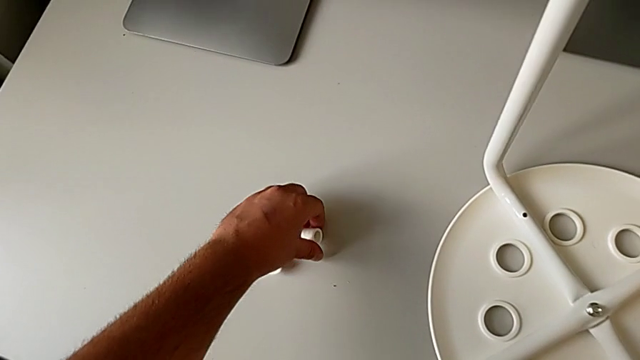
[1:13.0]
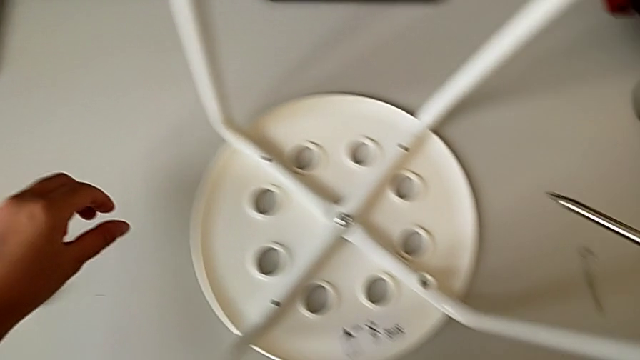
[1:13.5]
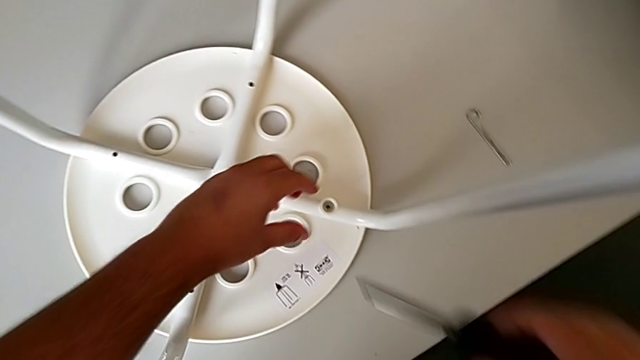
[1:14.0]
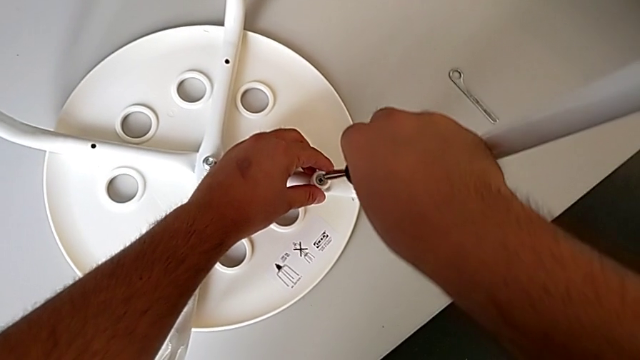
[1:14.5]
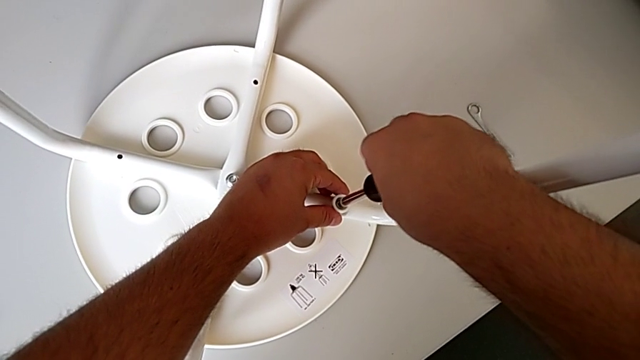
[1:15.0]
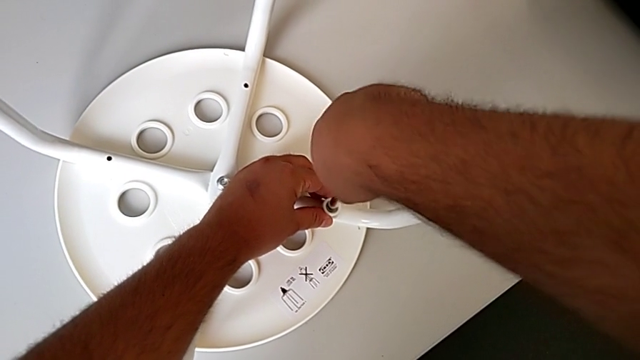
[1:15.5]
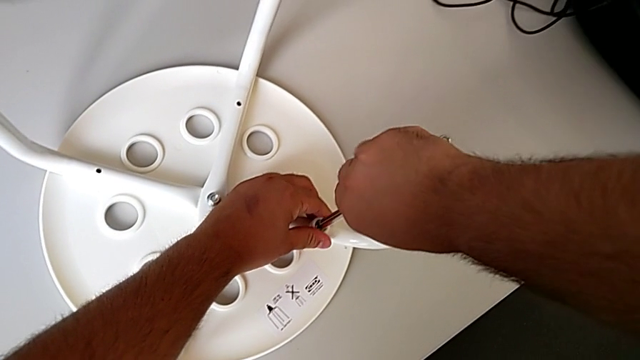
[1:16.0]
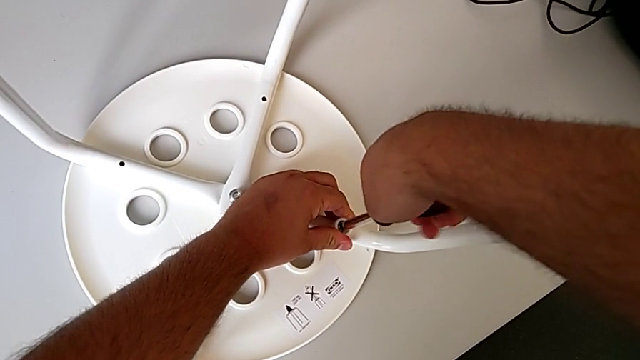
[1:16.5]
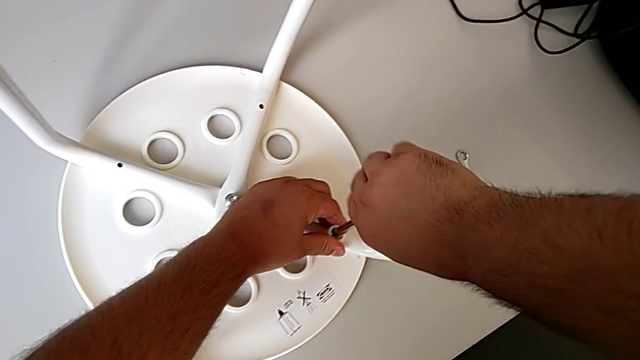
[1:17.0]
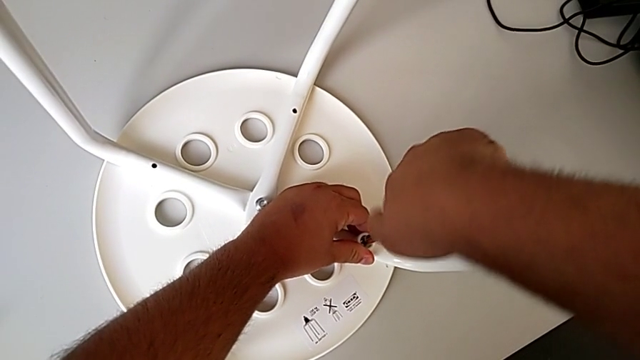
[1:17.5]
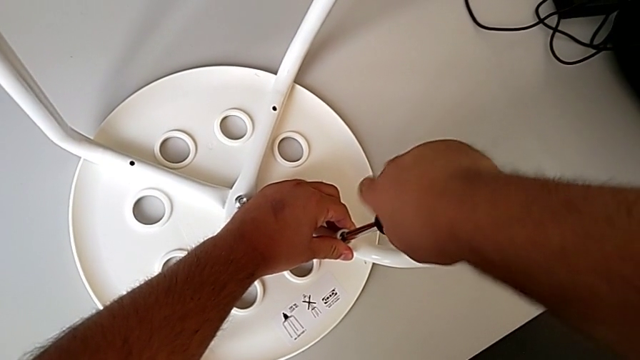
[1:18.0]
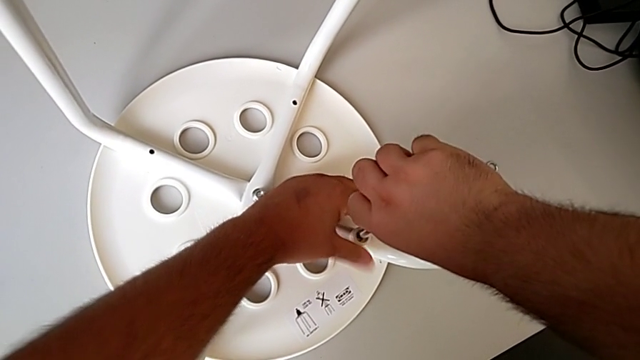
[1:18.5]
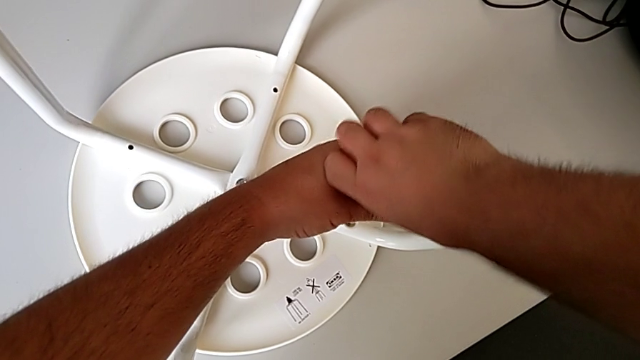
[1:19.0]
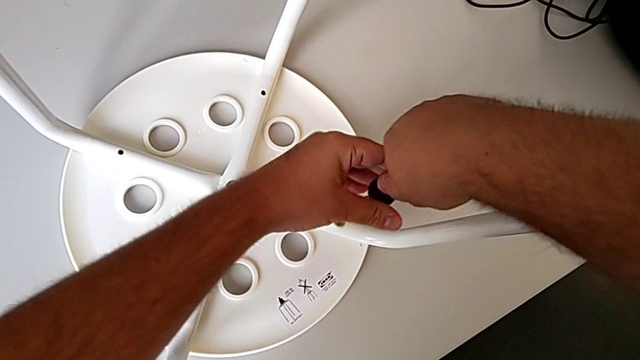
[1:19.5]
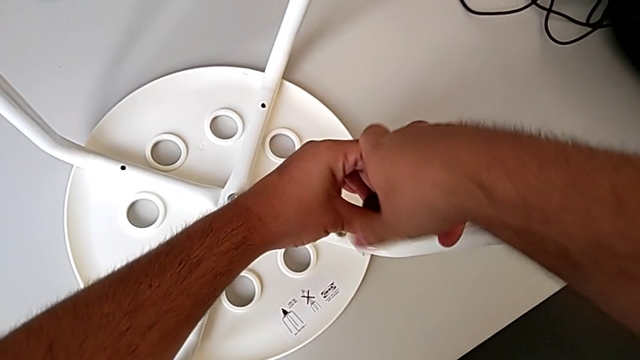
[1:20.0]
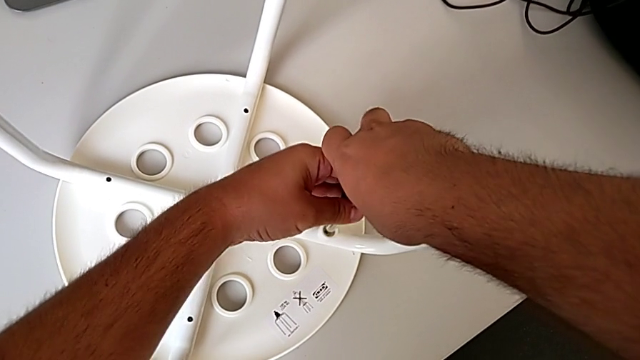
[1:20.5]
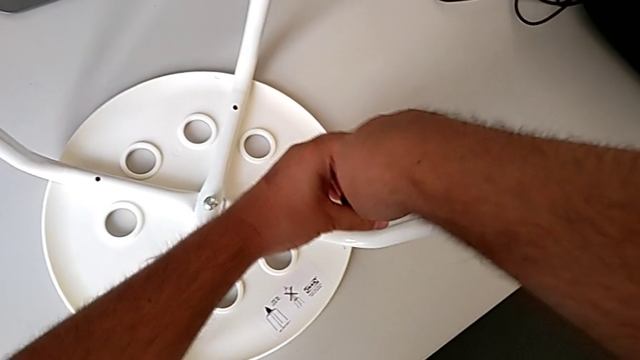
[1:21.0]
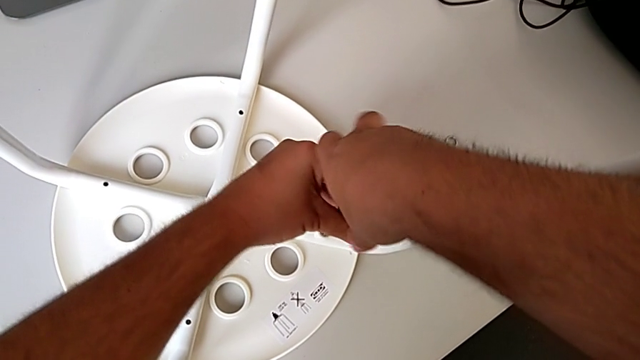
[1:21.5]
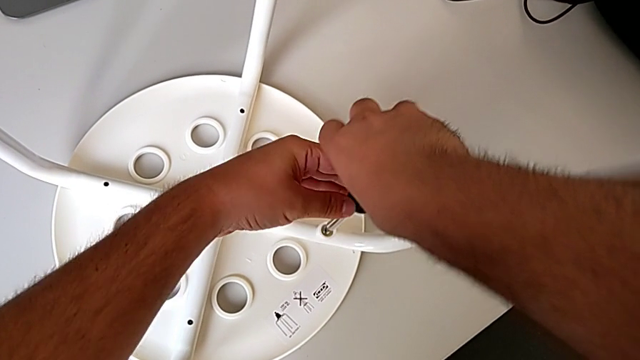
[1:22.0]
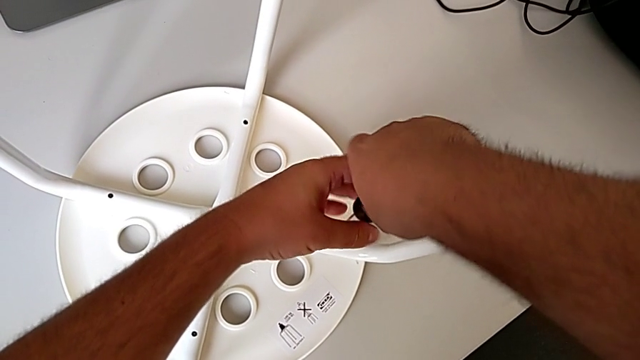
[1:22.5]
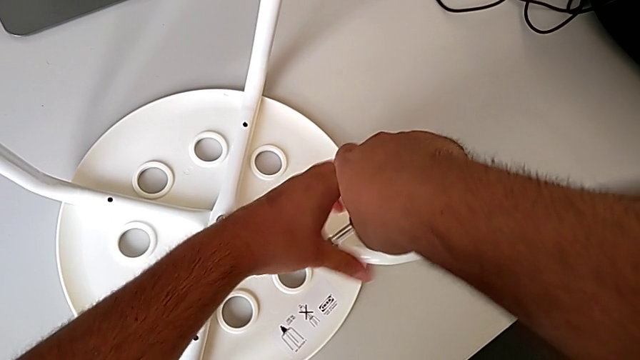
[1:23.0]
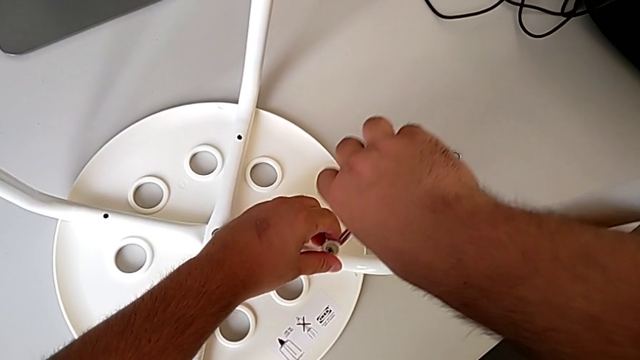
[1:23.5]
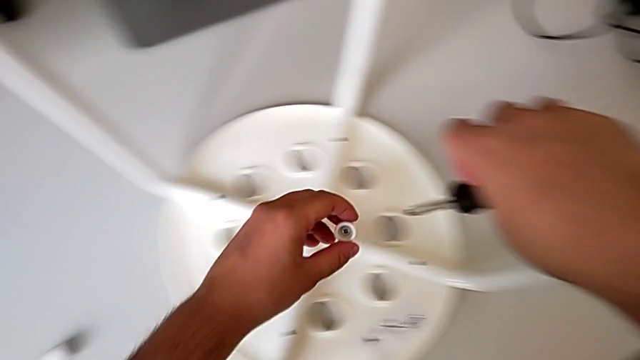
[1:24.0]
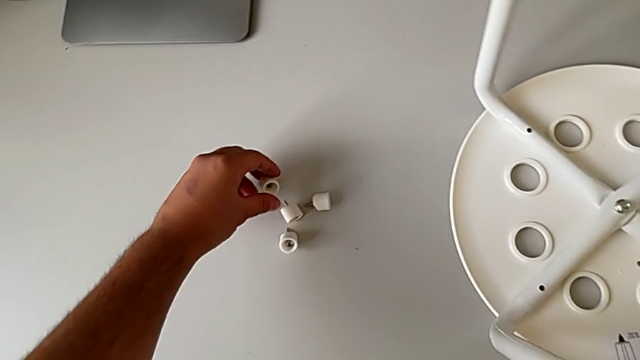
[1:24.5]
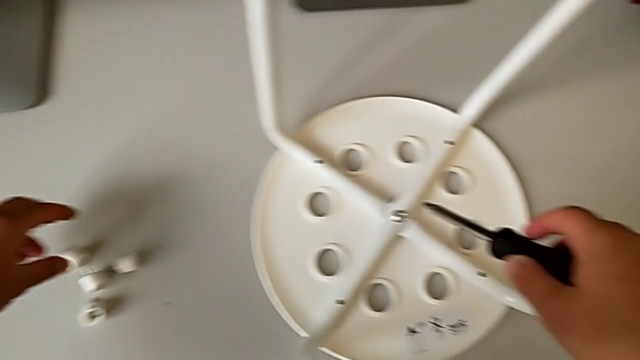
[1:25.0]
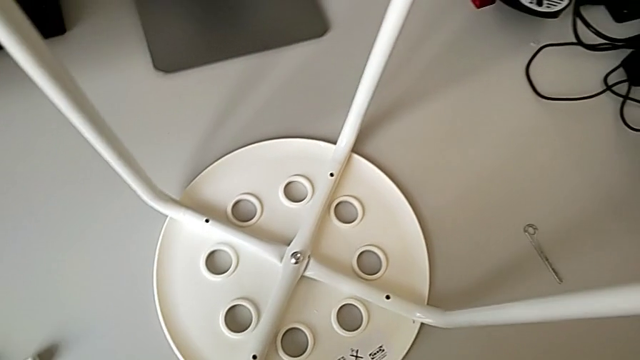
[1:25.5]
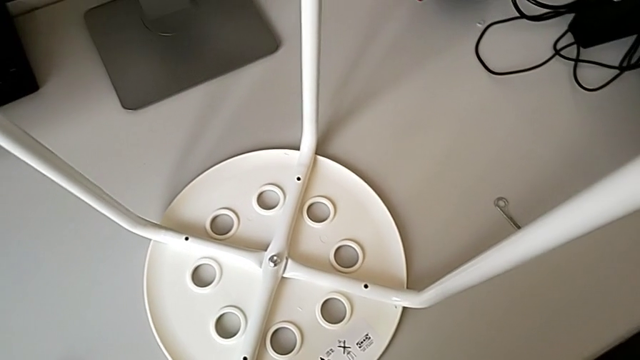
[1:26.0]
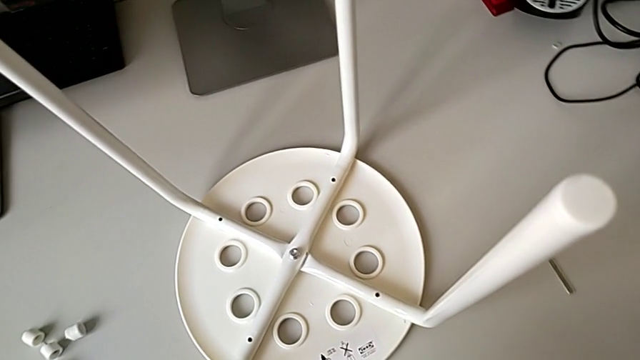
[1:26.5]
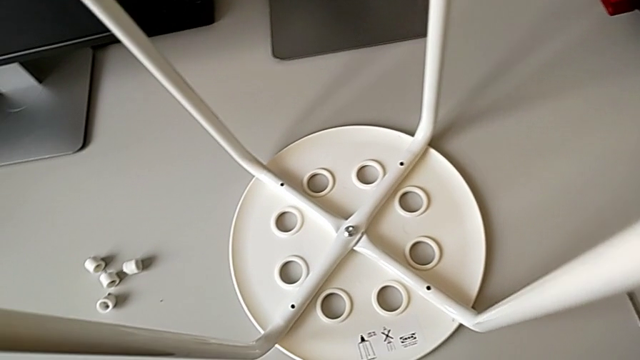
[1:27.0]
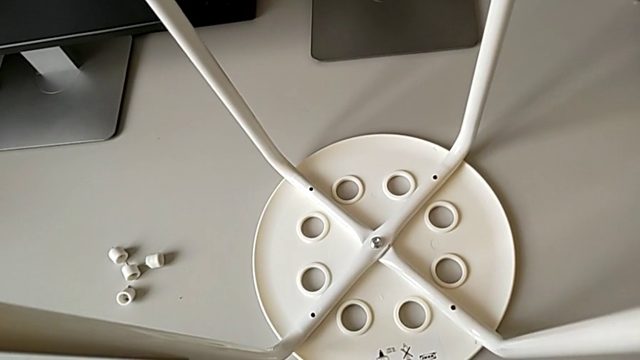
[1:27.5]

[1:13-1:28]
The camera wearer unscrews the fourth screw from the legs of the seat. They insert the screwdriver, unscrew the fourth screw, place it and place the black screwdriver.

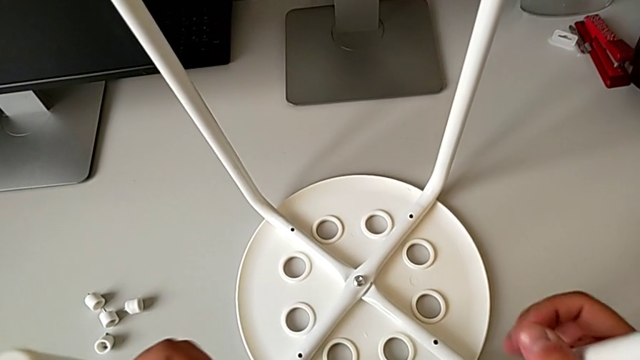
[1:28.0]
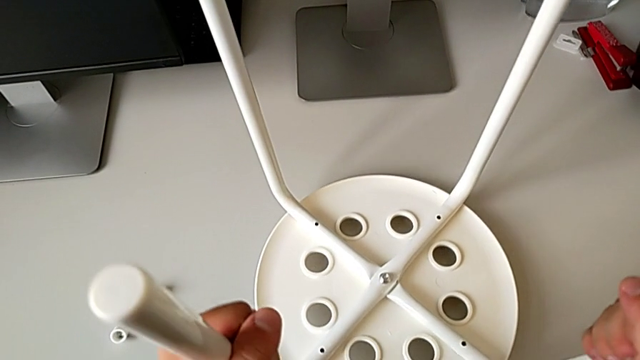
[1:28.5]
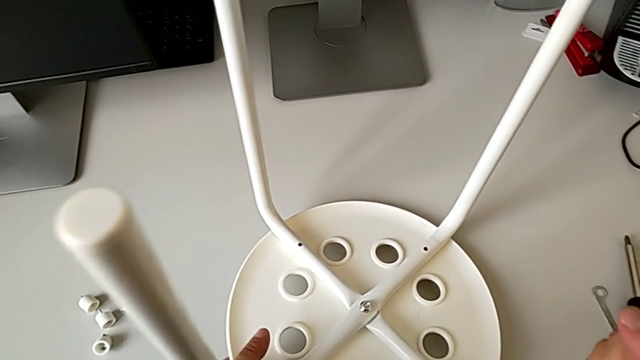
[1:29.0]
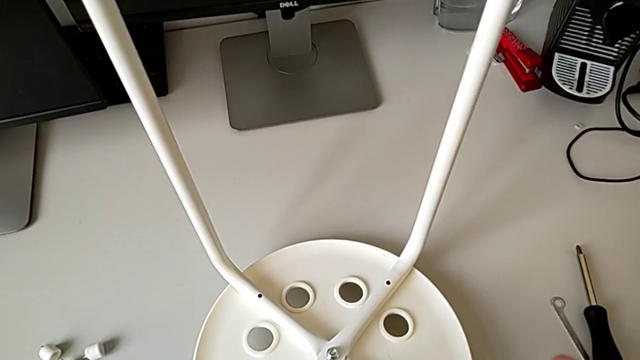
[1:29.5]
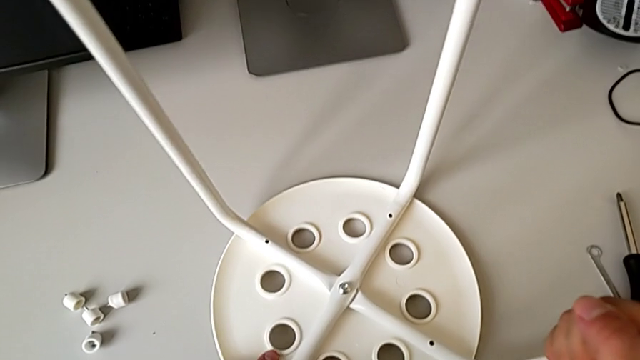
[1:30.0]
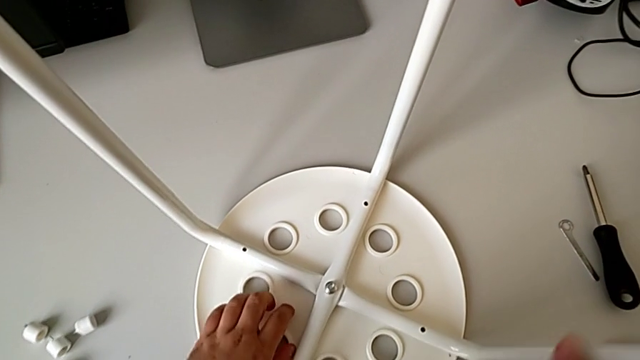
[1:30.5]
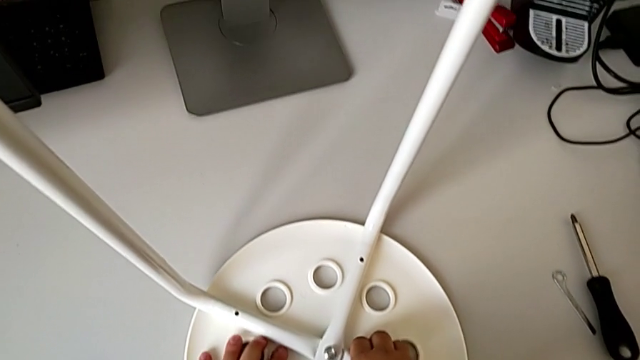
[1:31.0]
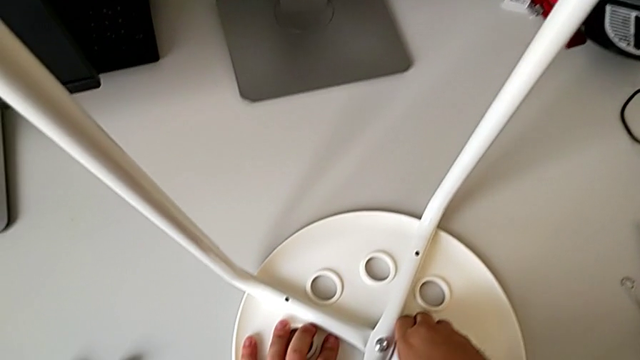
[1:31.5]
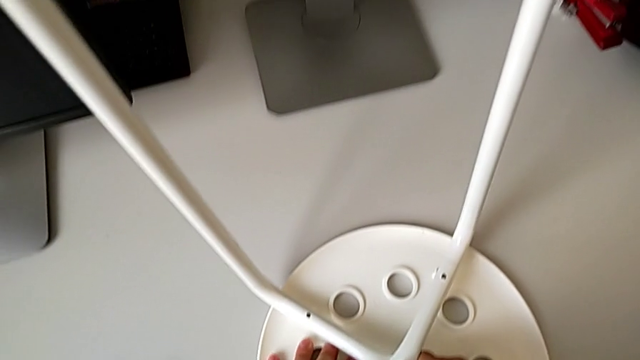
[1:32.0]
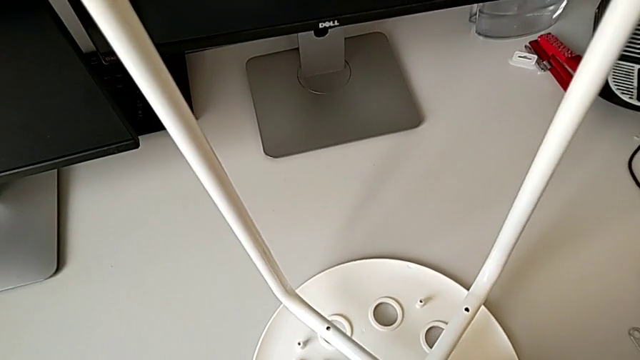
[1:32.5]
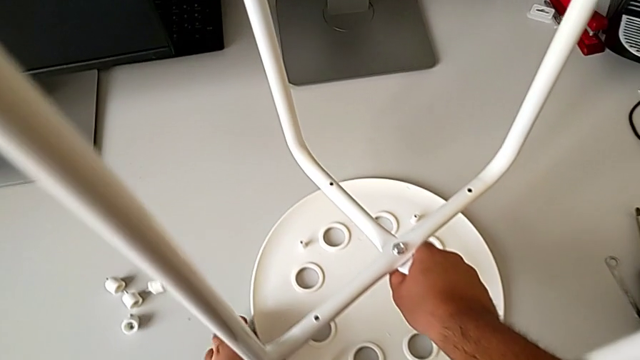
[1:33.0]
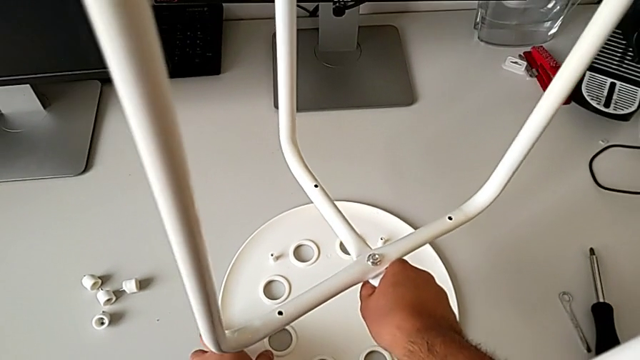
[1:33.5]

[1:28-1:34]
The camera wearer is disassembling the seat. They grab the stool and disassemble the seat.
